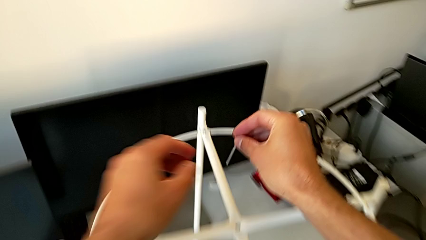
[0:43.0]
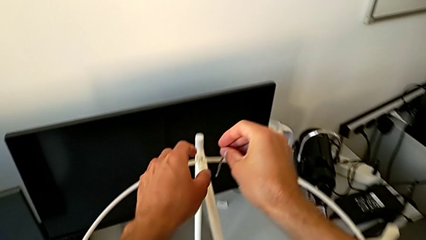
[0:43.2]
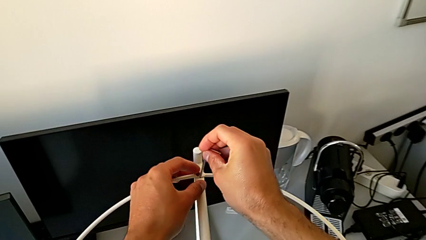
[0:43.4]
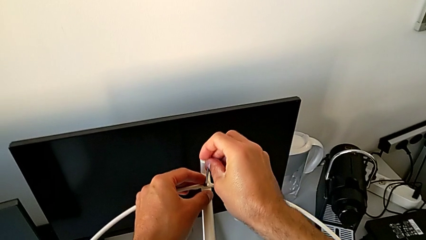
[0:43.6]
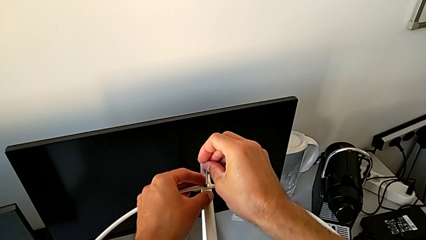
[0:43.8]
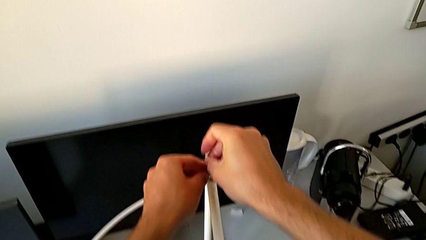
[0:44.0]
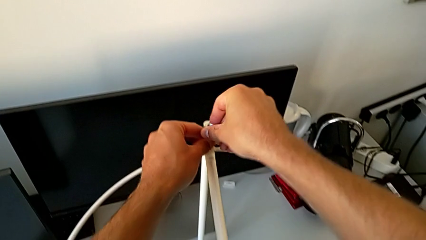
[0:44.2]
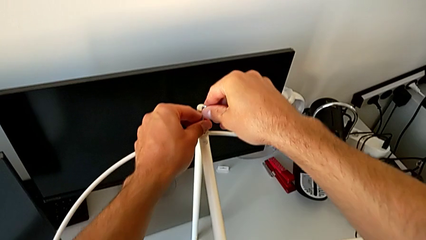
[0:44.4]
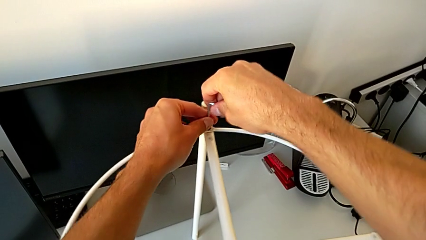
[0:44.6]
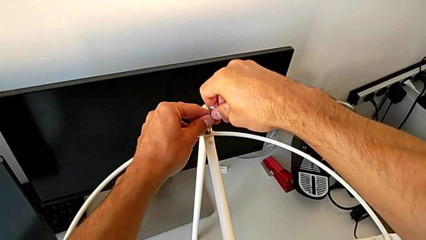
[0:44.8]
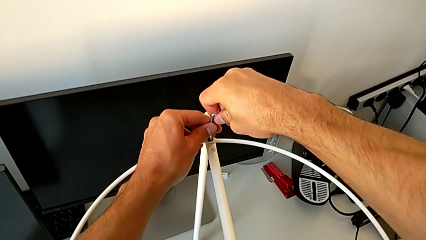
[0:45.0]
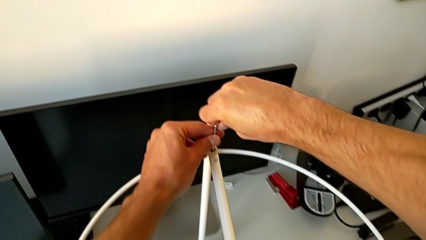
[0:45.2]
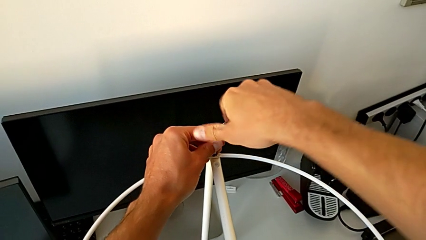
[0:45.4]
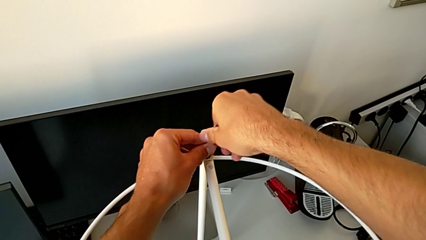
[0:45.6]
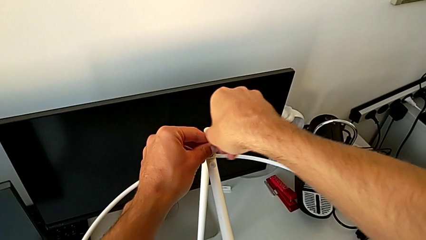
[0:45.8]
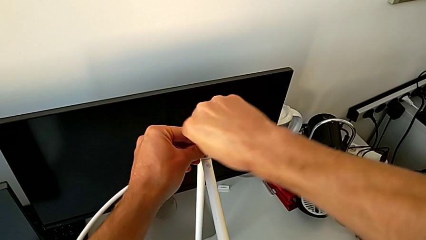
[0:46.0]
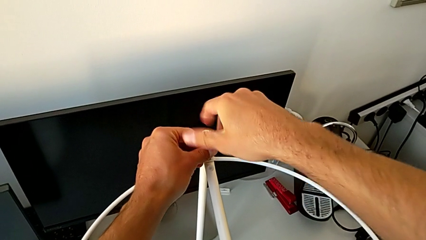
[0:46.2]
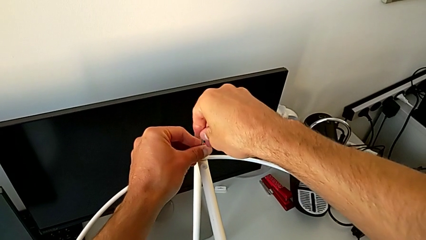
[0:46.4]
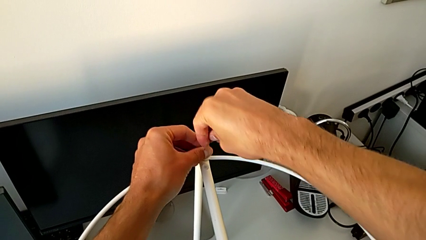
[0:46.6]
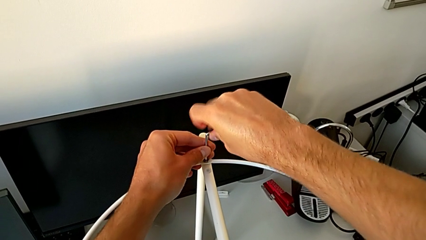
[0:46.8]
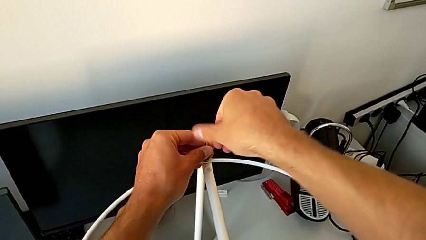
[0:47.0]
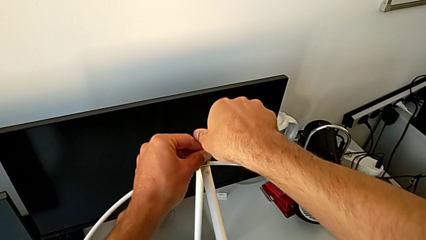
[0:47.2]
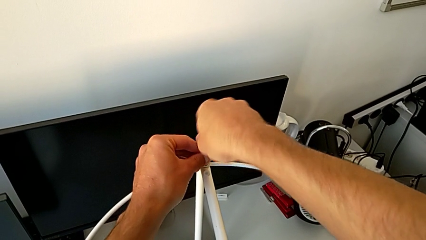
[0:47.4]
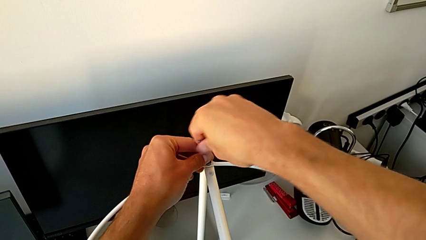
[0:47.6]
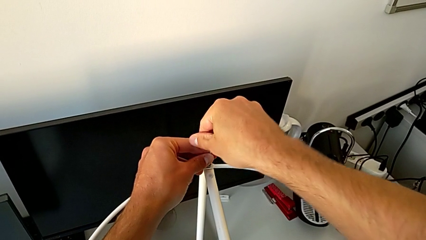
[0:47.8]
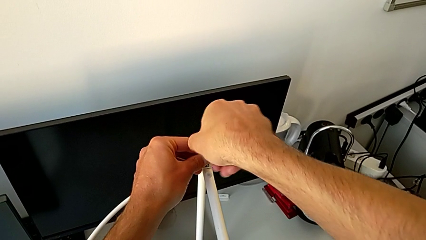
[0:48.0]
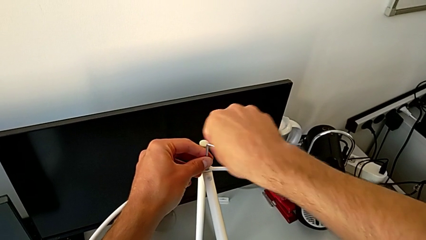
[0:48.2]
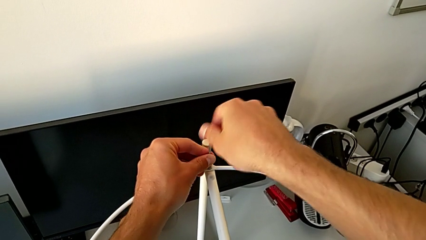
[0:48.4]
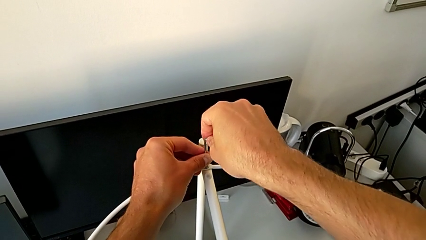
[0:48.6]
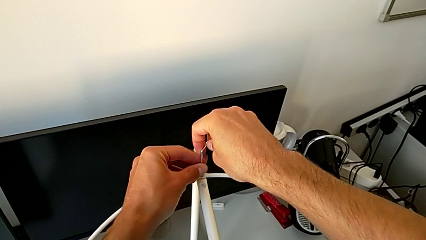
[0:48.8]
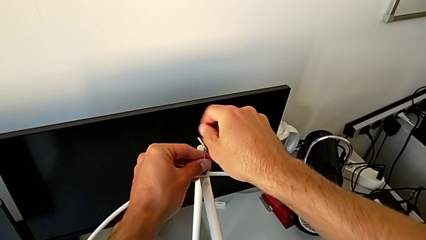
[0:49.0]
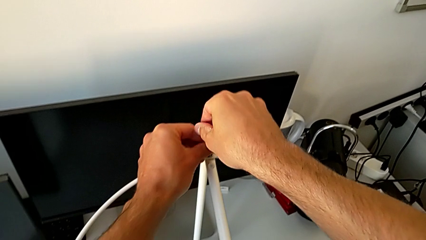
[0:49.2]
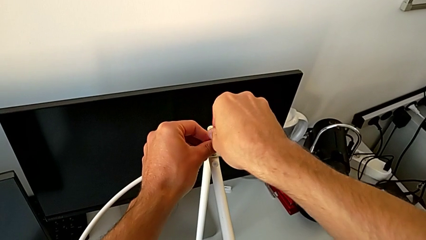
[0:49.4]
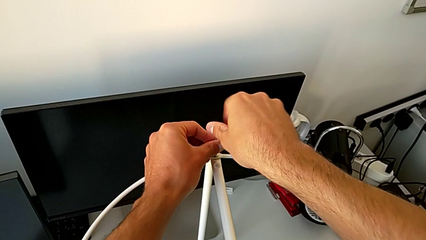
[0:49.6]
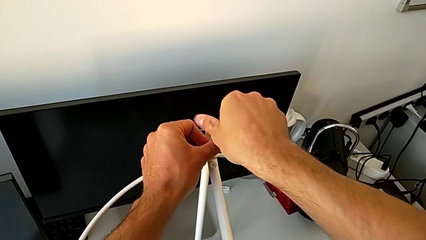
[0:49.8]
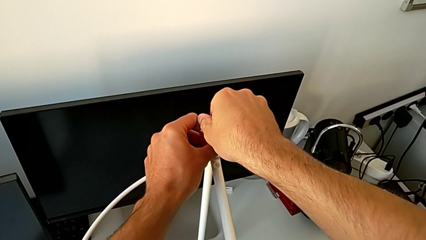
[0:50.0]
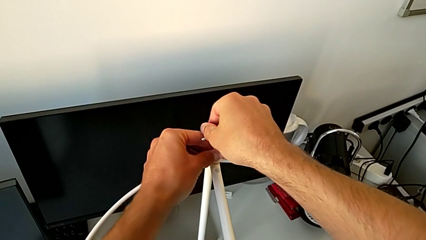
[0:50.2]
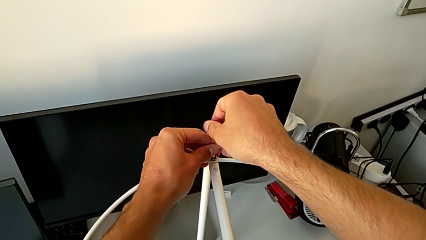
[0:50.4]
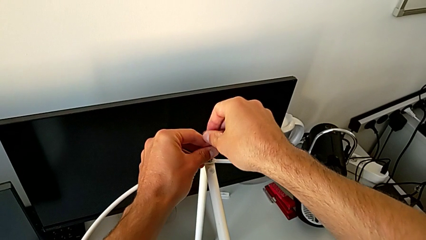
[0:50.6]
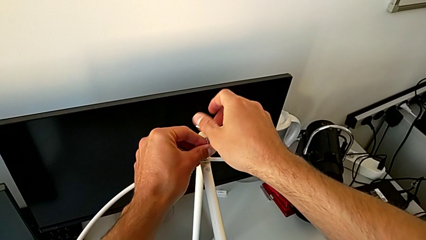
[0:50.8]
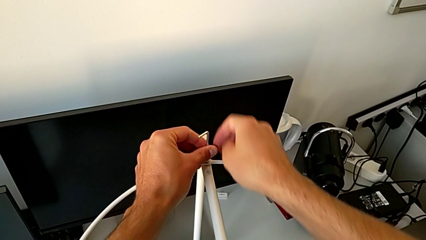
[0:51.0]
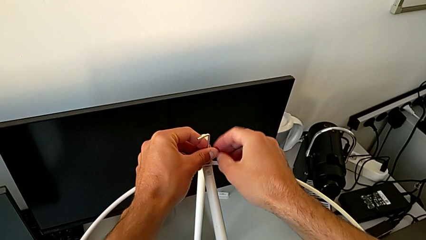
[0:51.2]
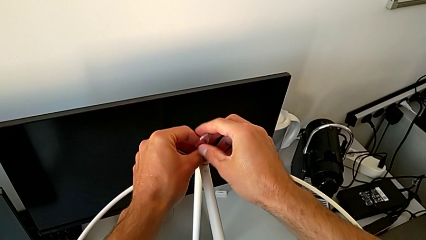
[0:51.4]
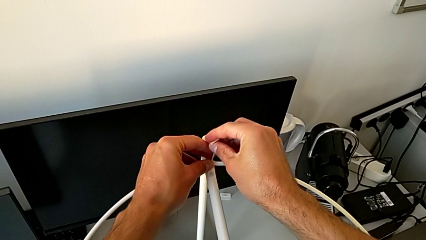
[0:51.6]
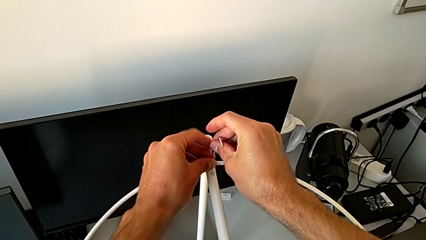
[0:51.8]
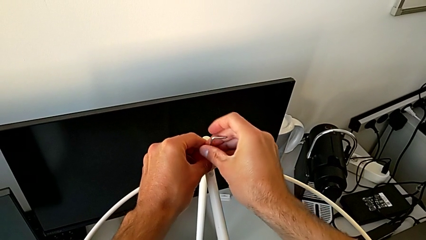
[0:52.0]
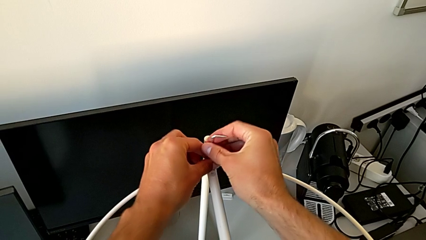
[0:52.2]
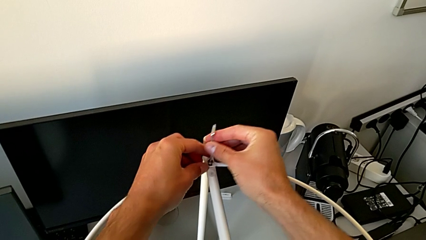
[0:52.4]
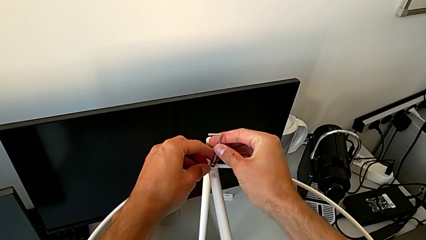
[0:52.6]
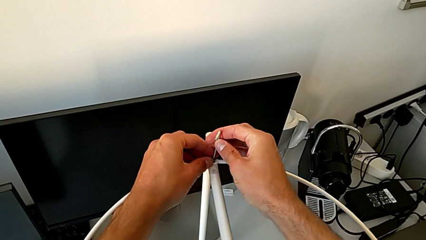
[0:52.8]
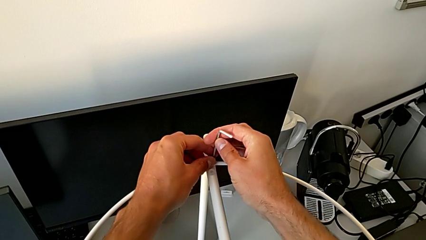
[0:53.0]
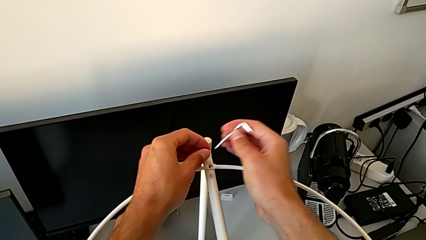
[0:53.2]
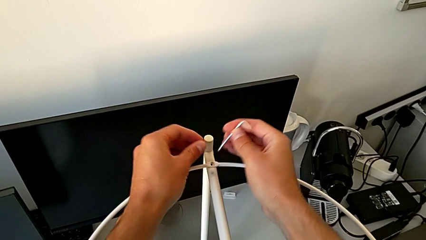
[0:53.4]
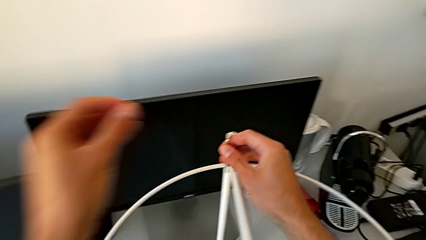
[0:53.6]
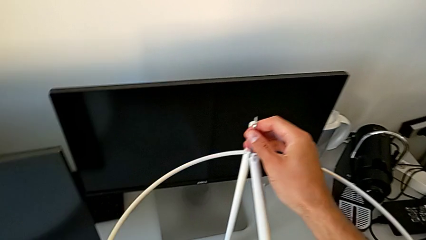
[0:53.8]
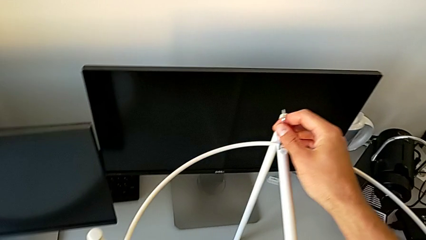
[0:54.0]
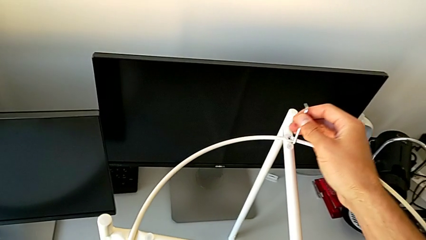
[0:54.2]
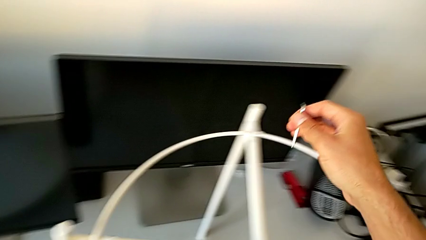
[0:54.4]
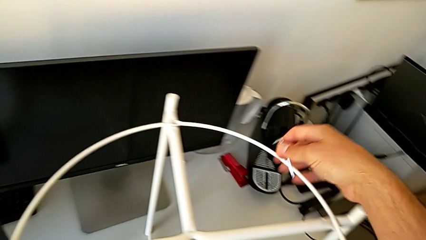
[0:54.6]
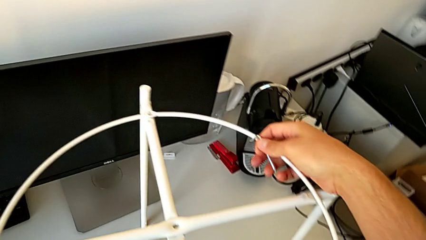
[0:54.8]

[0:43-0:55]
The camera wearer unlocks the top hex socket head with an Allen wrench. They insert the Allen wrench, unscrew the hex socket head, disassemble it, withdraw the Allen wrench and place the hex socket head.

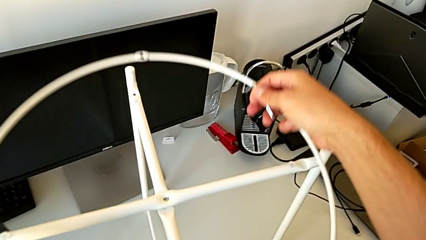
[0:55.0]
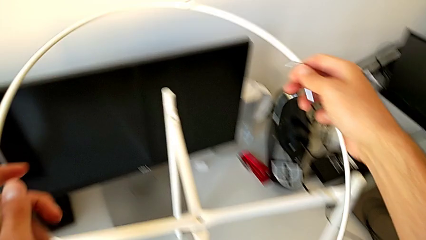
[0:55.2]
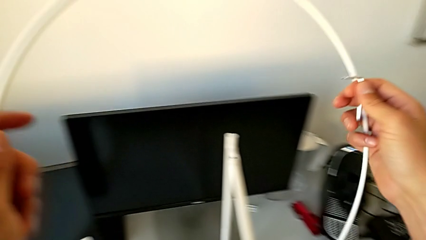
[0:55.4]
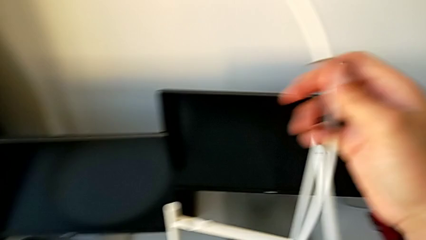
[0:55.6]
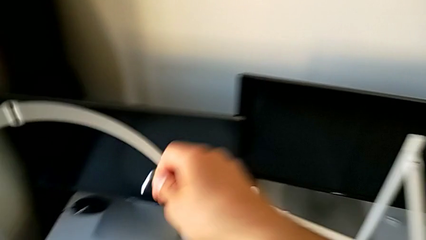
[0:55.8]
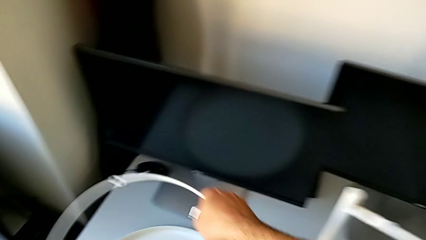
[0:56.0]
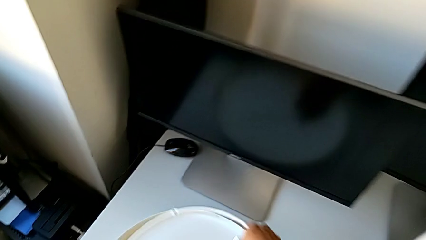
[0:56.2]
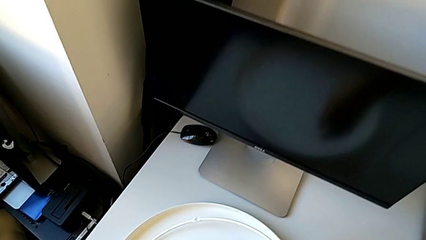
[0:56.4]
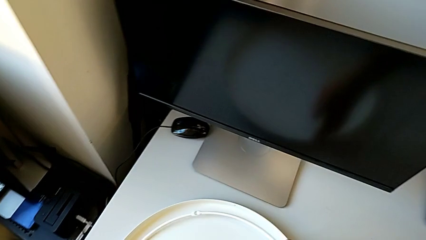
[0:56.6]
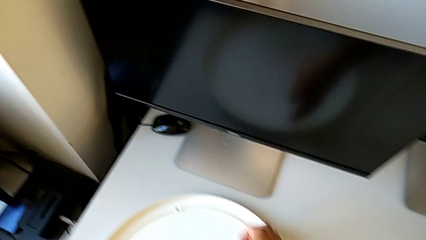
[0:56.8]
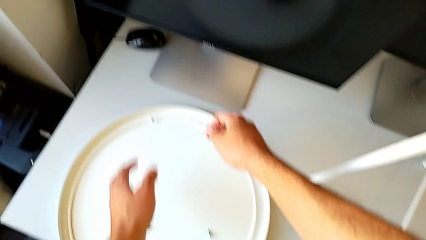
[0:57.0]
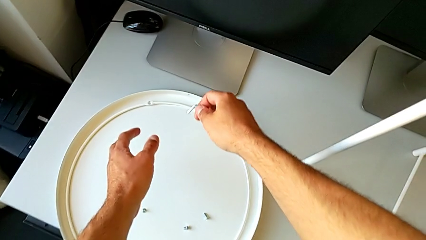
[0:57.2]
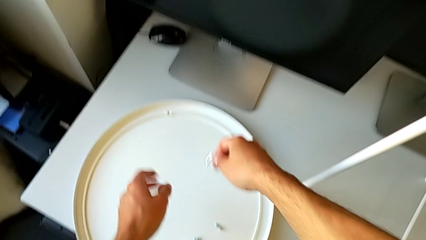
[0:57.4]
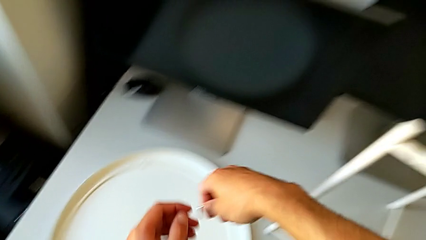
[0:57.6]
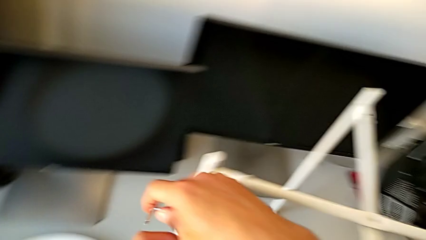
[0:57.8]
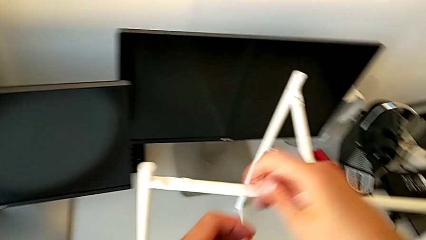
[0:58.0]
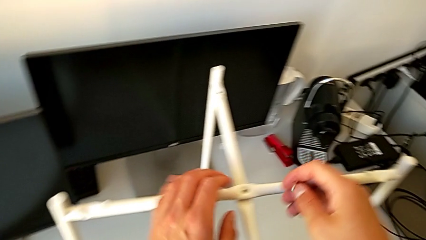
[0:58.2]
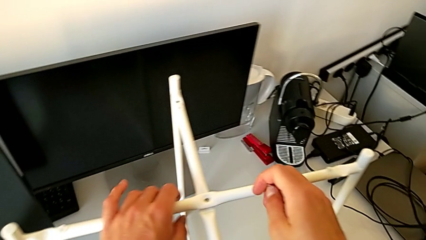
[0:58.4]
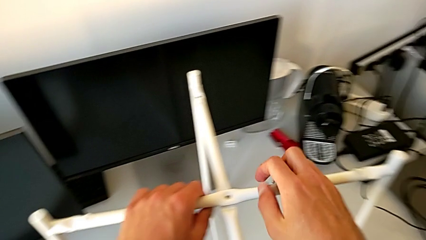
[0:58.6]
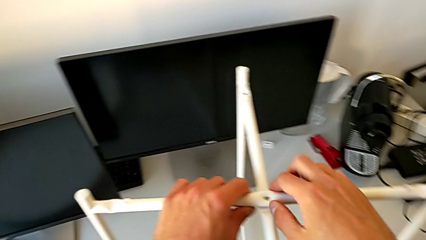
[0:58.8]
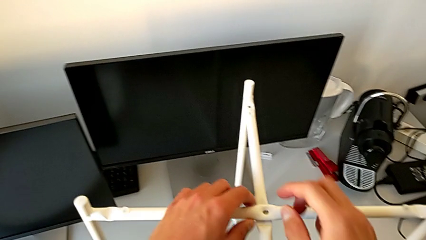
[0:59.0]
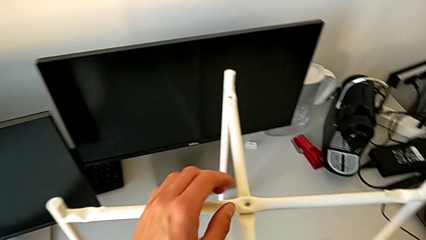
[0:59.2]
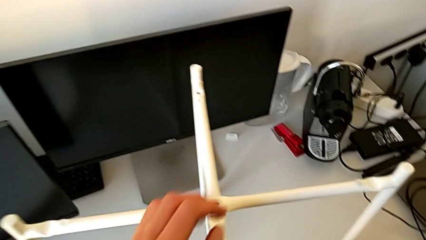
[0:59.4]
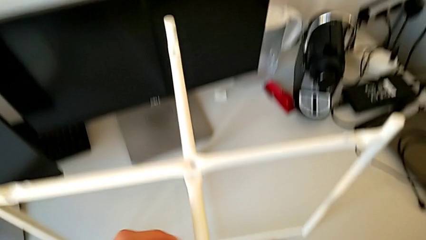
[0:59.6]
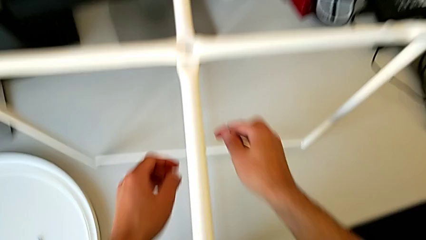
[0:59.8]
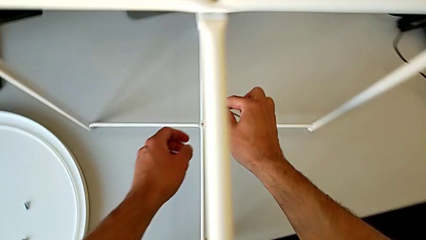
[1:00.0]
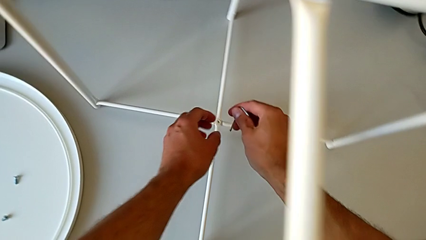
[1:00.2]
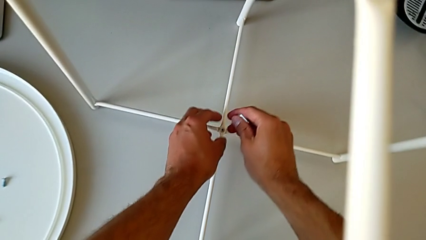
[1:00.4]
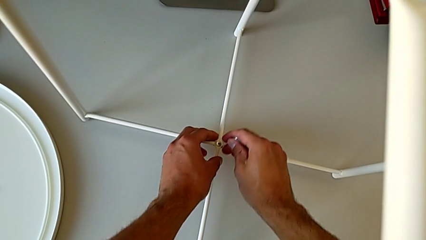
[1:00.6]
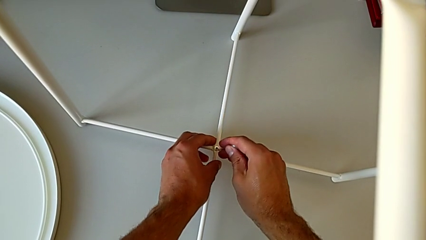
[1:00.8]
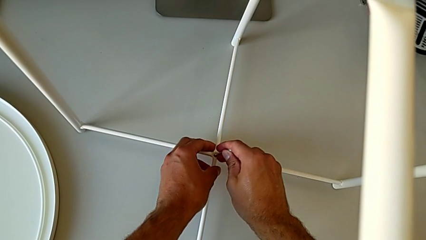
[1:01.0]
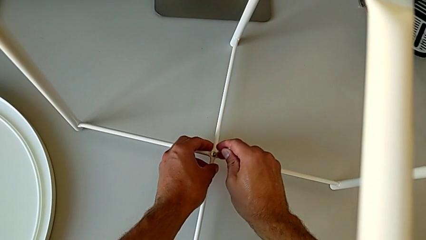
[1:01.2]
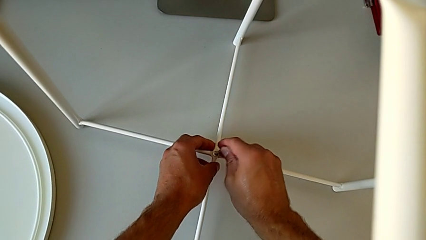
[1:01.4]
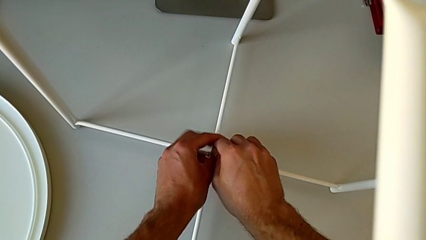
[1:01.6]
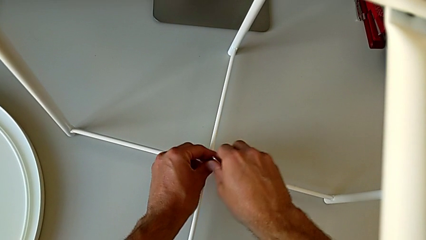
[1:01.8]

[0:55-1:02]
The camera wearer is disassembling the legs. They disassemble the circle, place it, approach the tray table, grab the leg, approach the hex socket head and insert the Allen wrench.
